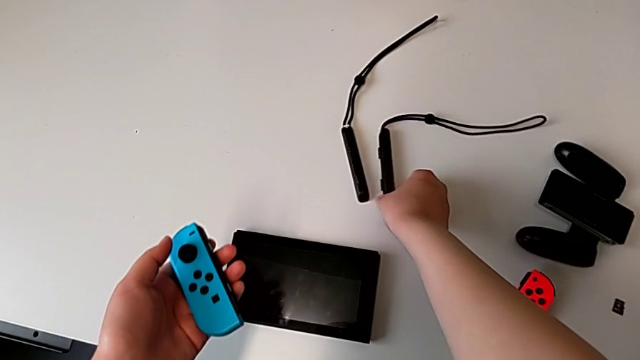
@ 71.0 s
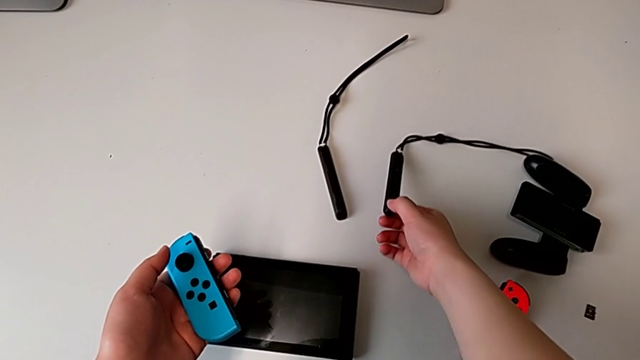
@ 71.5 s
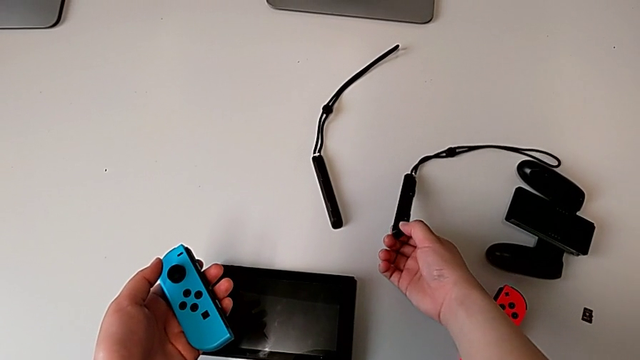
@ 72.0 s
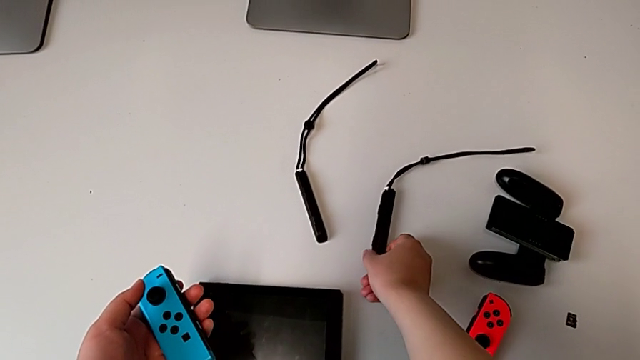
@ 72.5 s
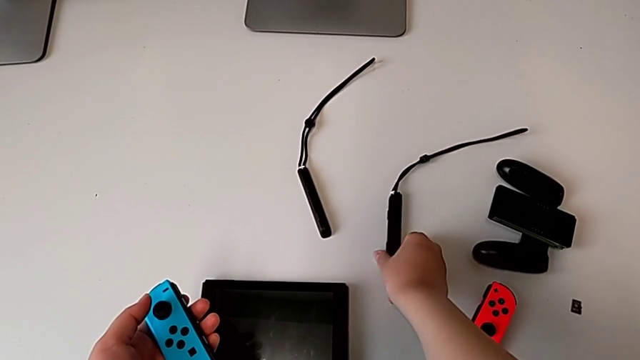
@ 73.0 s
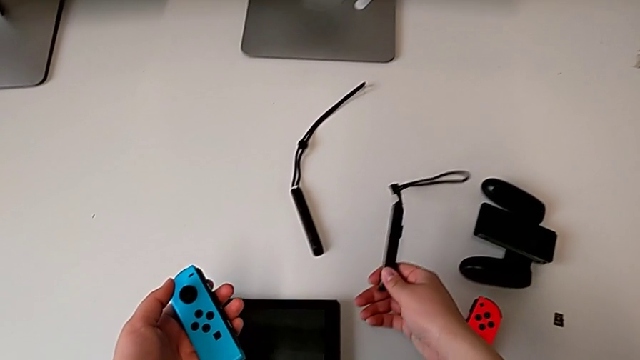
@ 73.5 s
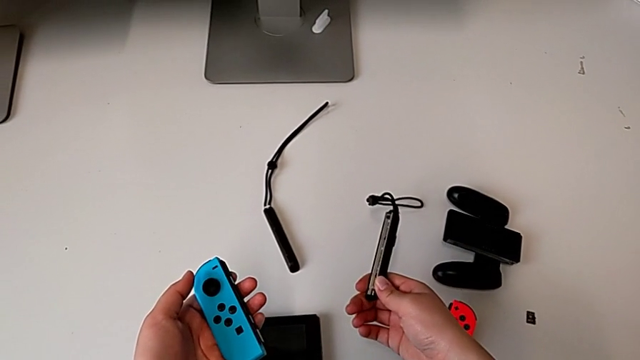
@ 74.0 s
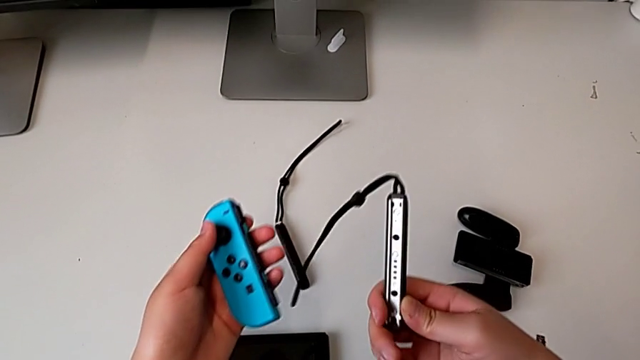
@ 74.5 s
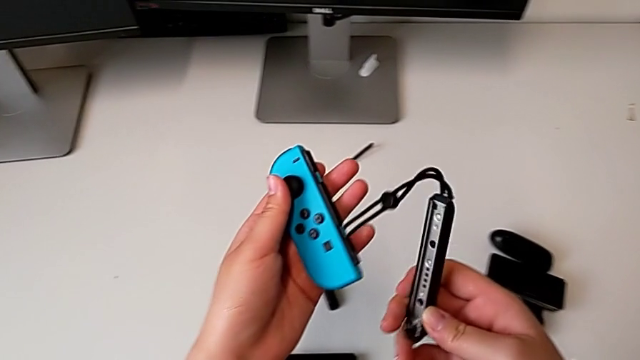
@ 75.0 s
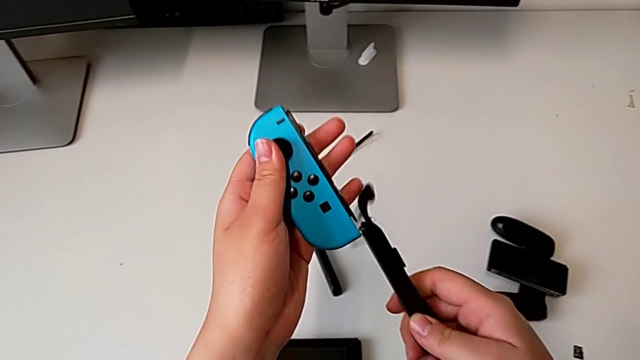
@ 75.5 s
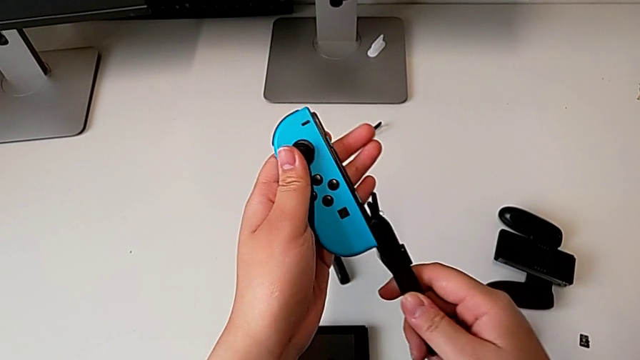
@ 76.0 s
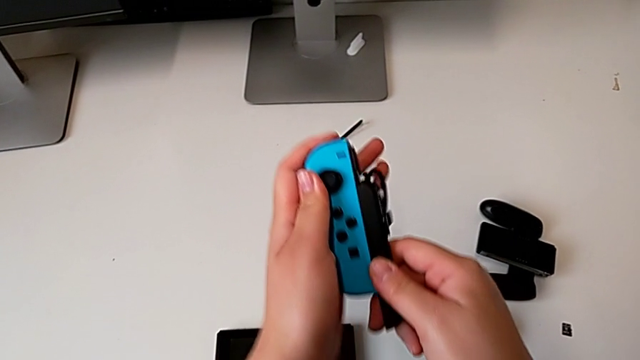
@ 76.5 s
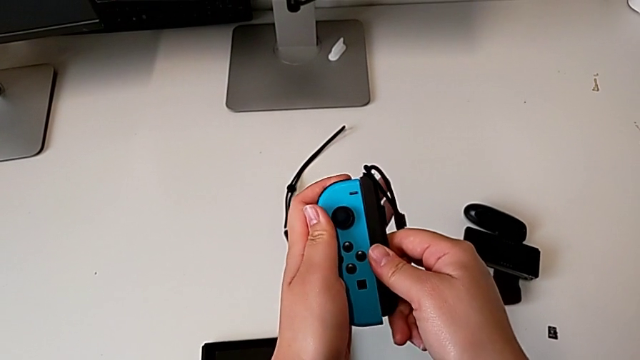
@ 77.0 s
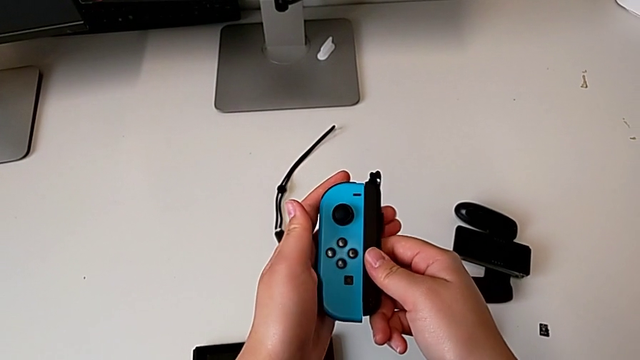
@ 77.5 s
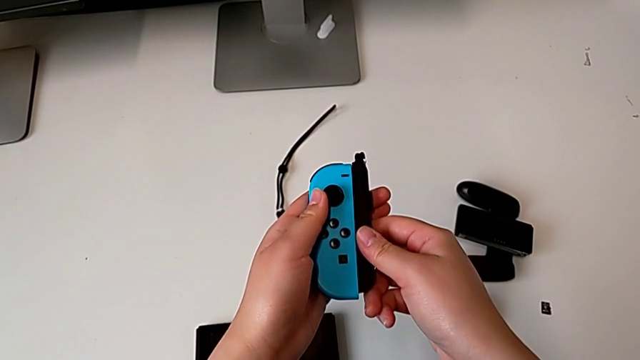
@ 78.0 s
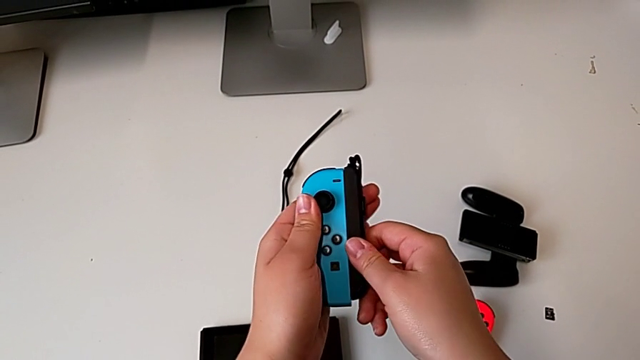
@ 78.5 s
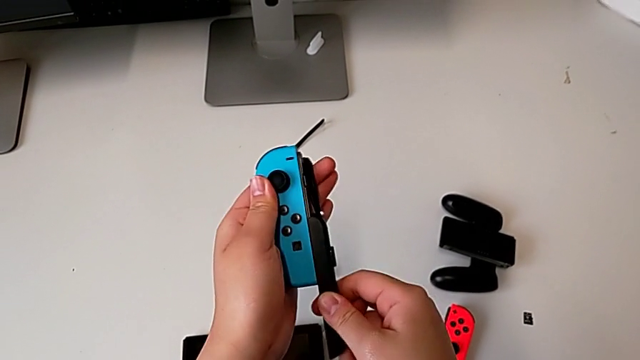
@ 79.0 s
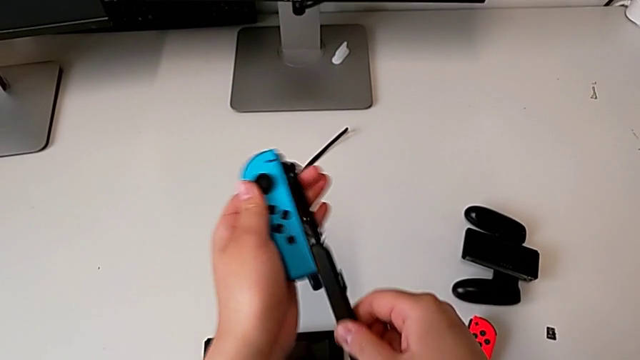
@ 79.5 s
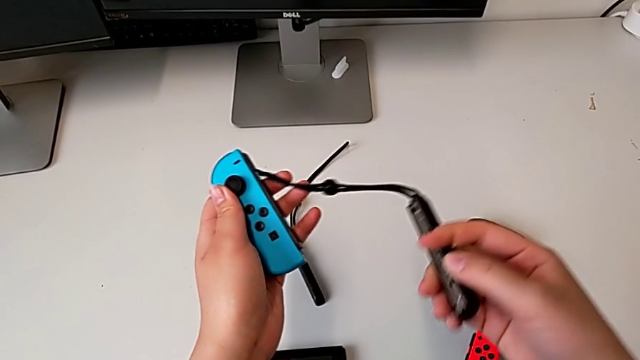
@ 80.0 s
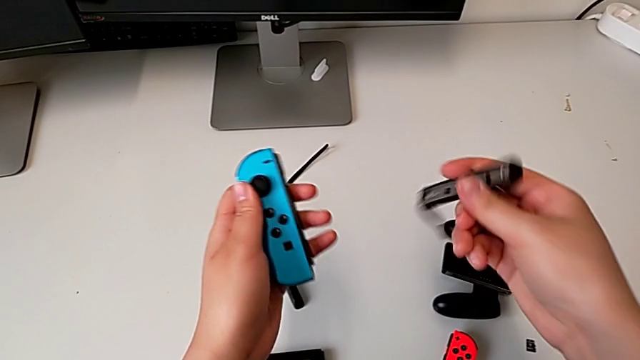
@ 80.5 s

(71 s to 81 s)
The camera wearer is assembling the Joycon controllers with the Joycon strap. They grab the black Joy-Con strap, wrongly slide it to the opposite side, slide it and rotate it.

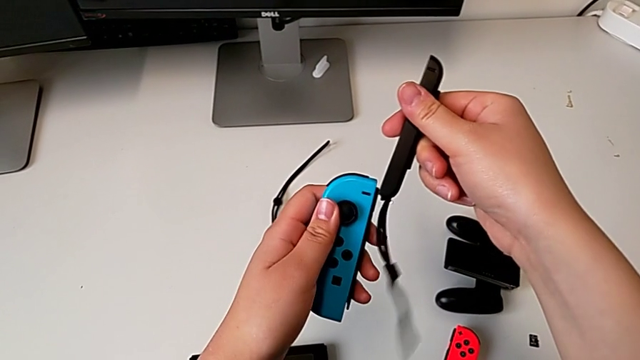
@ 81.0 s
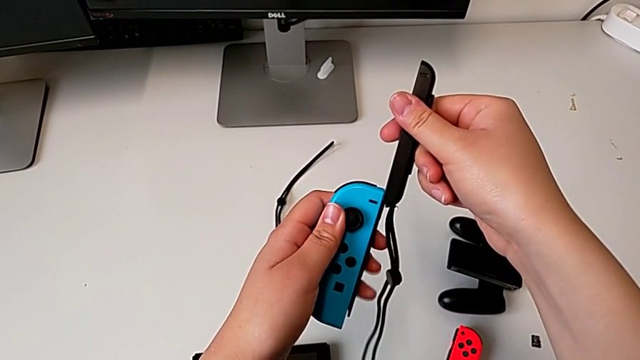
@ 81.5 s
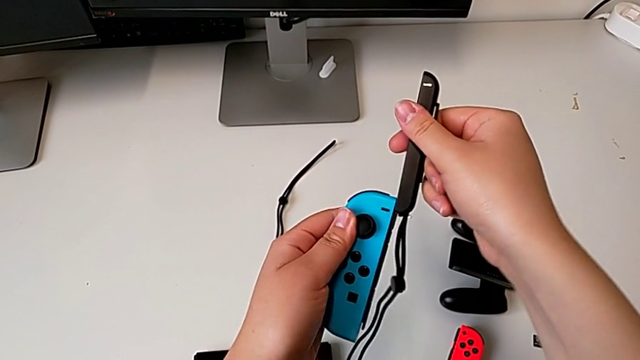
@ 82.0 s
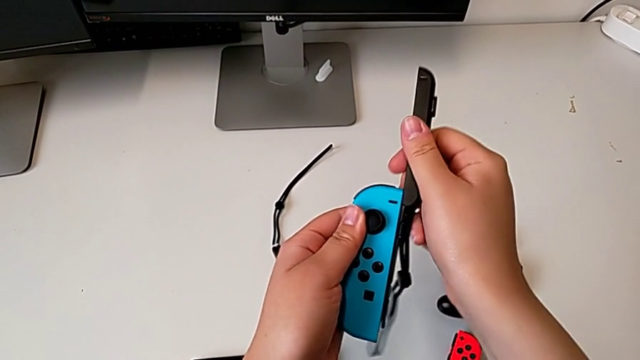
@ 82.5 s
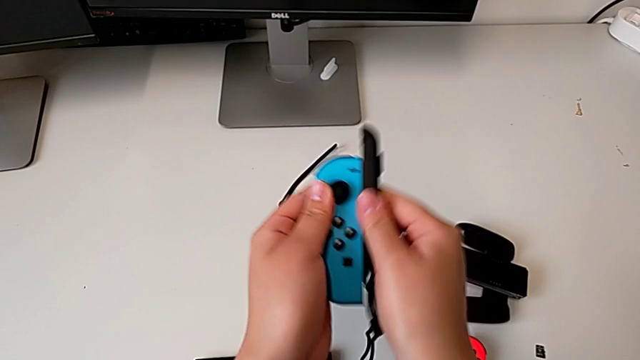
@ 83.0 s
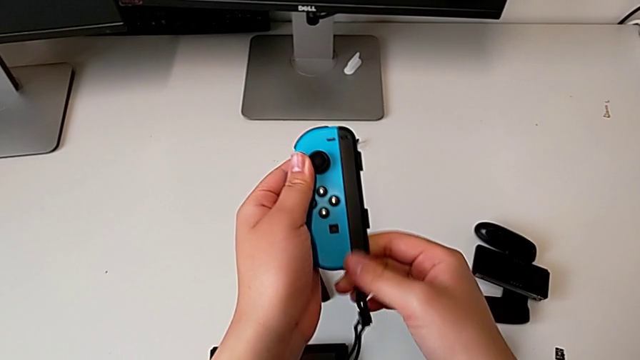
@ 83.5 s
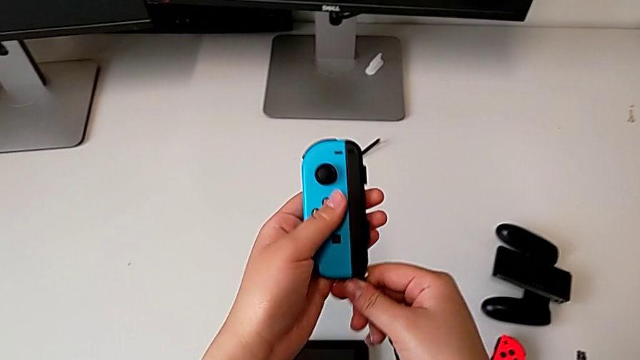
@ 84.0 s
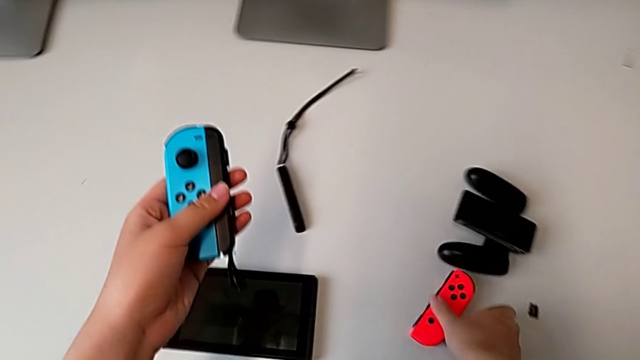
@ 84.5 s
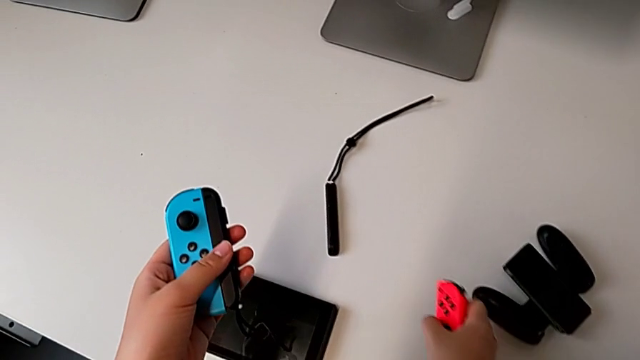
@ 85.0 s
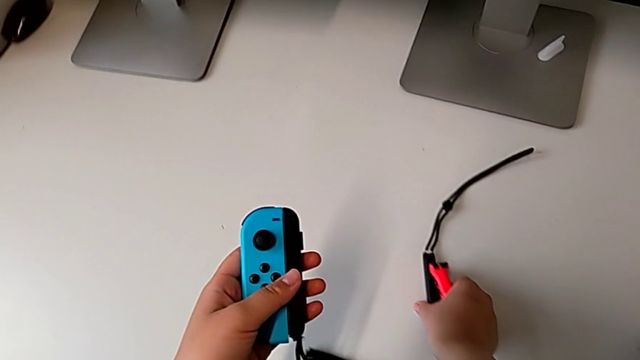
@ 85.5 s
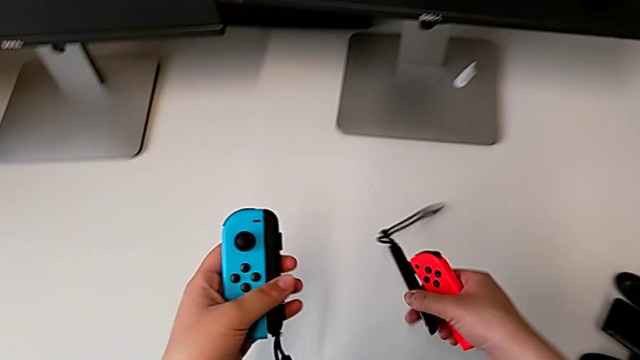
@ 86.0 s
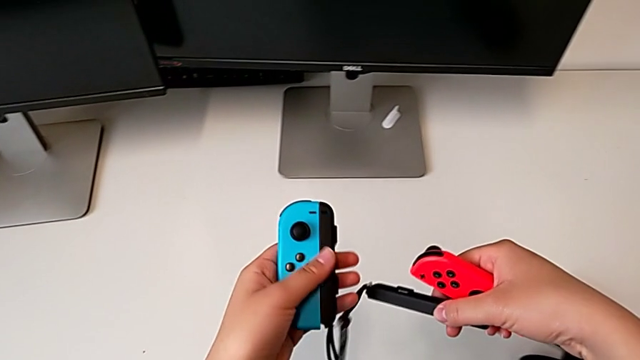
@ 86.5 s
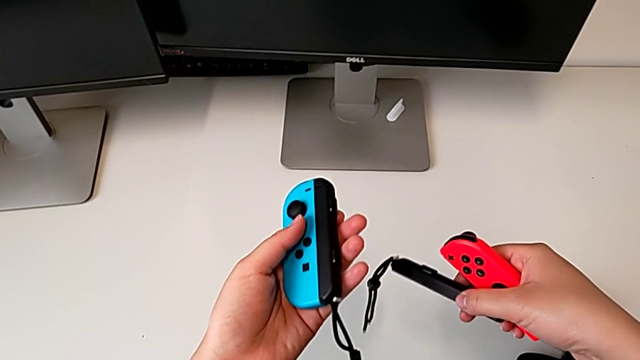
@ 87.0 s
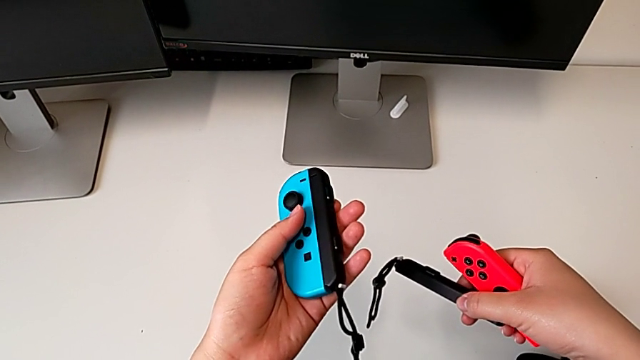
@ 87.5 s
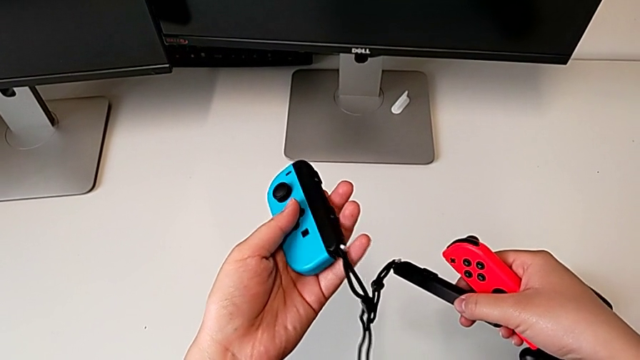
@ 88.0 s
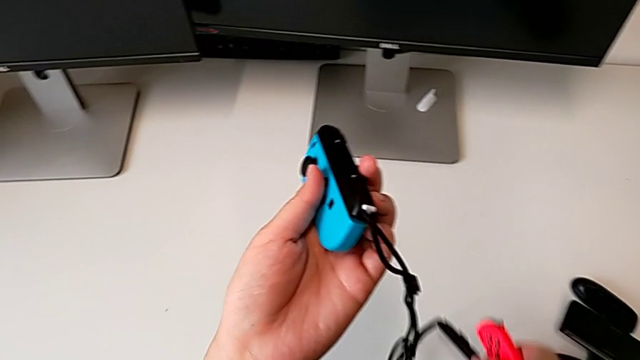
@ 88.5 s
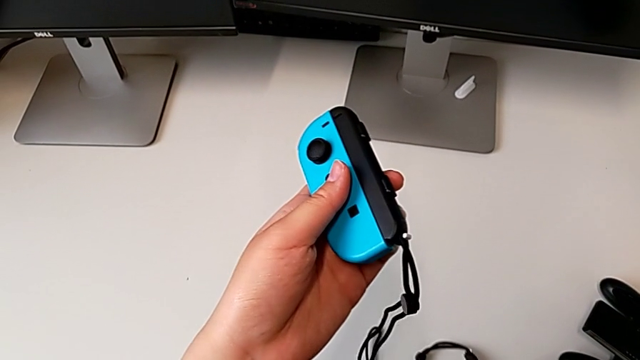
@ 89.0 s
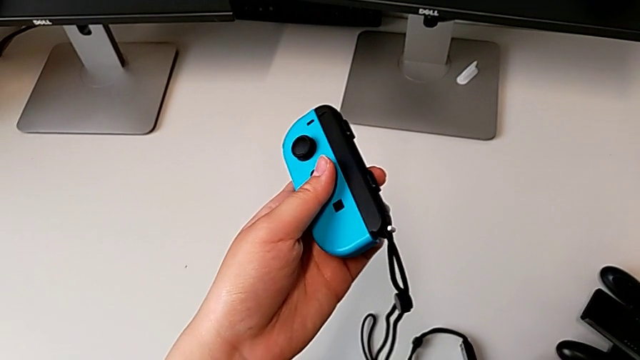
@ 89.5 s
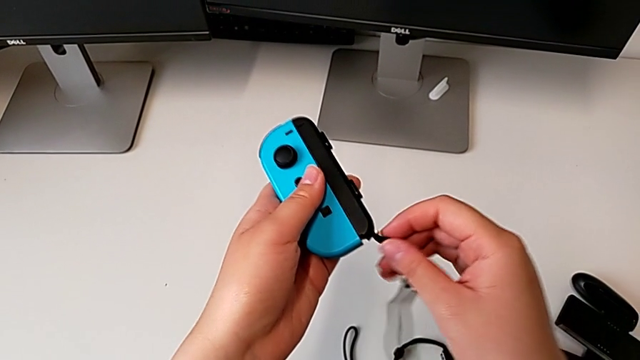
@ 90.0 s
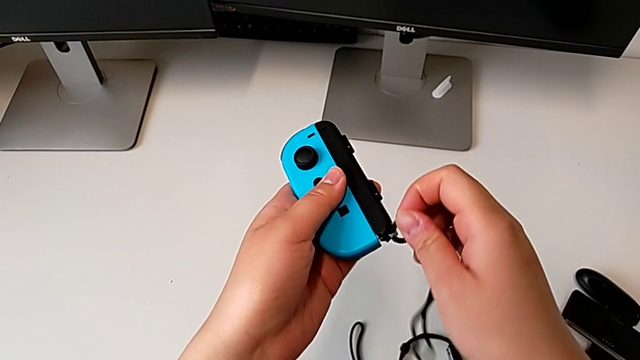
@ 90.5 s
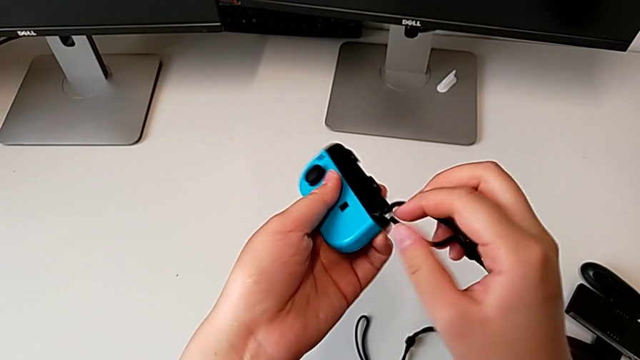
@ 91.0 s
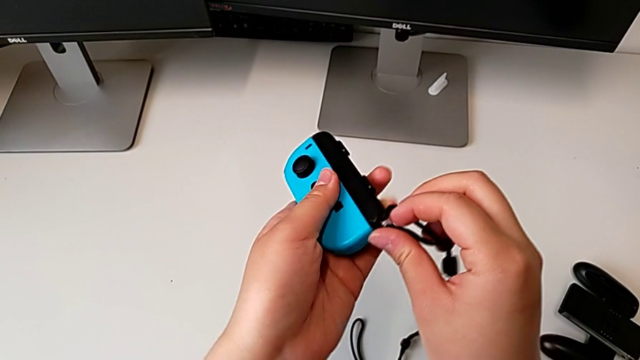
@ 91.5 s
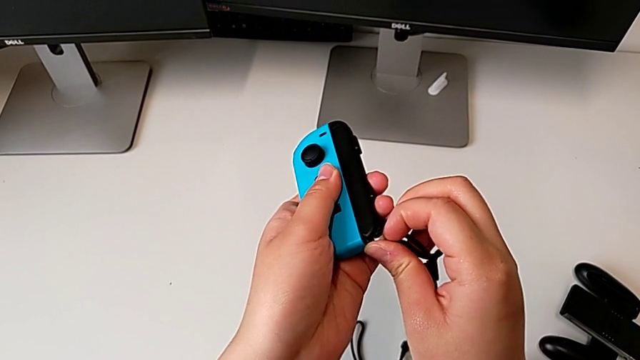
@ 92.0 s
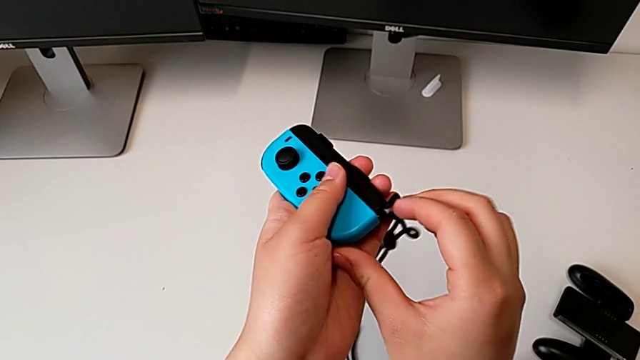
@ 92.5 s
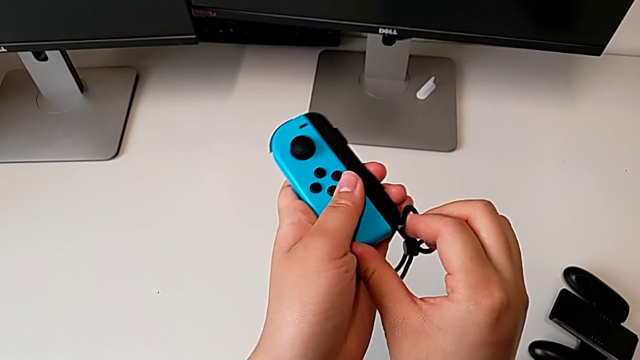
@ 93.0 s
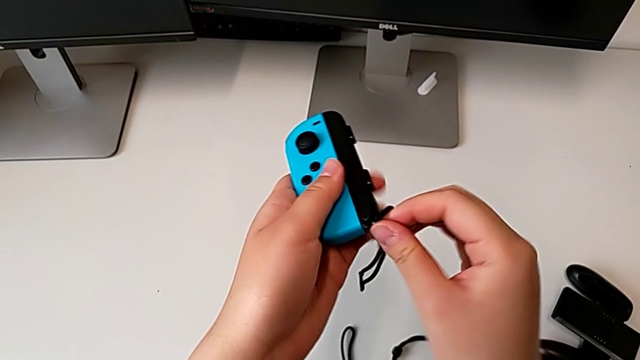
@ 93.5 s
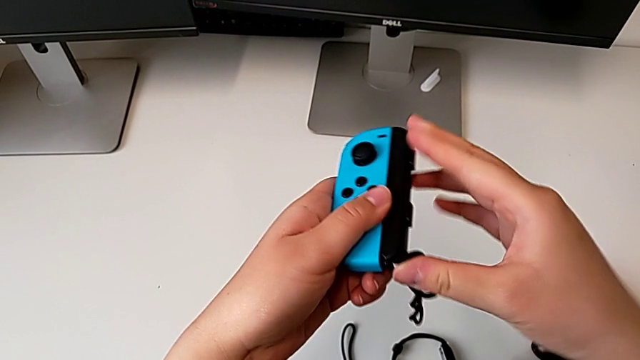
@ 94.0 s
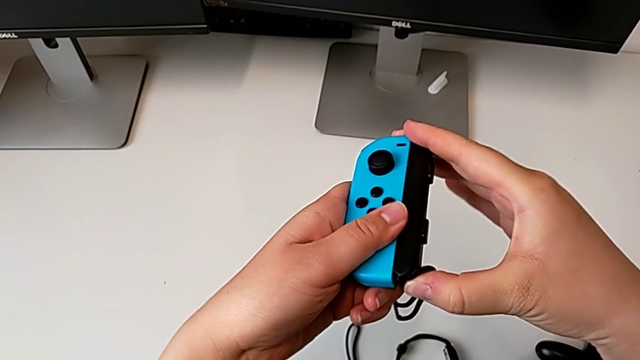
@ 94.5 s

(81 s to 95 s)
The camera wearer is assembling the Joycon controllers with the Joycon strap. They slide the black Joy-Con strap, wrongly grab the red Joy-Con controller, forgetting to lock the Joycon strap, place it and begin to lock the white Joy-Con strap lock.
